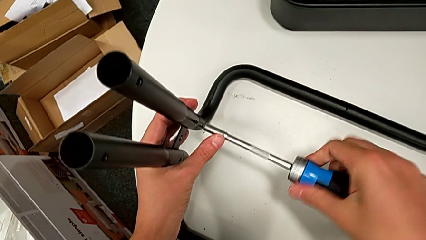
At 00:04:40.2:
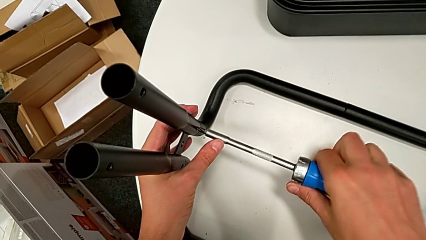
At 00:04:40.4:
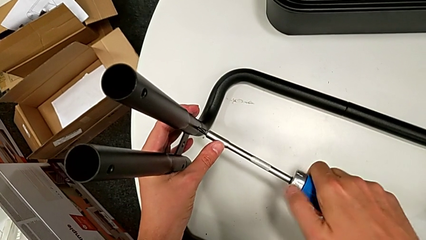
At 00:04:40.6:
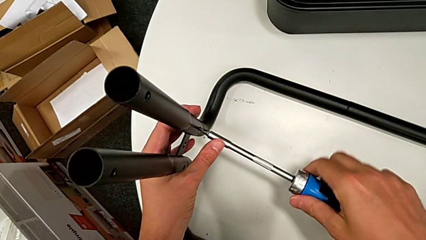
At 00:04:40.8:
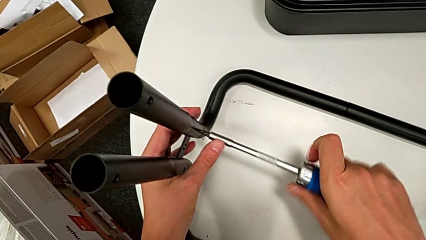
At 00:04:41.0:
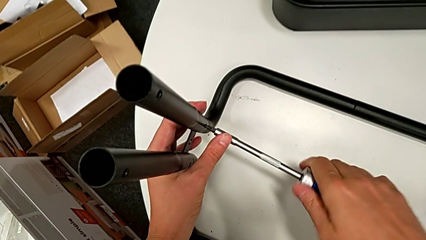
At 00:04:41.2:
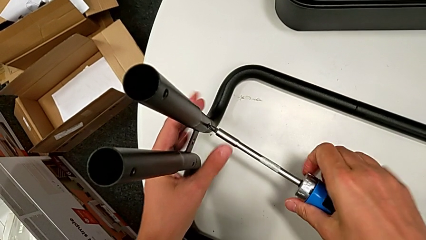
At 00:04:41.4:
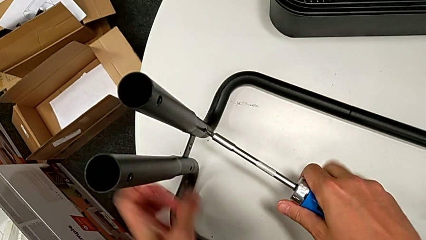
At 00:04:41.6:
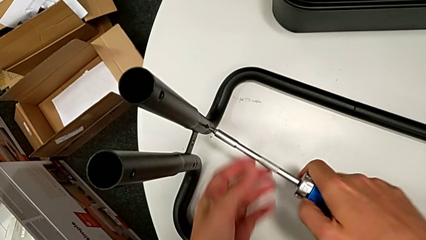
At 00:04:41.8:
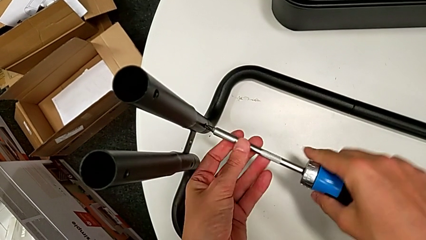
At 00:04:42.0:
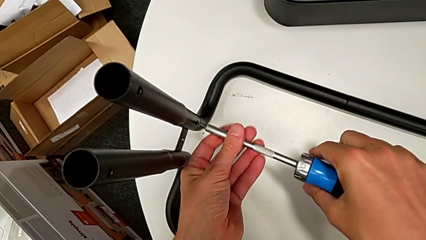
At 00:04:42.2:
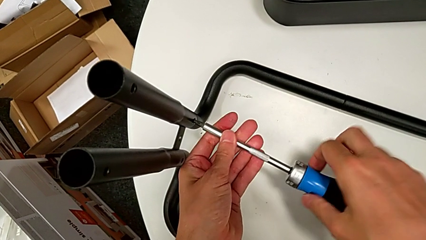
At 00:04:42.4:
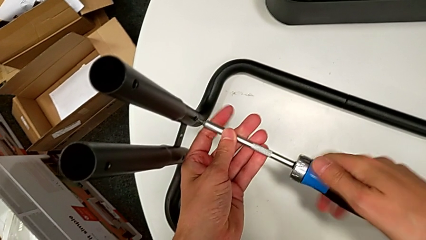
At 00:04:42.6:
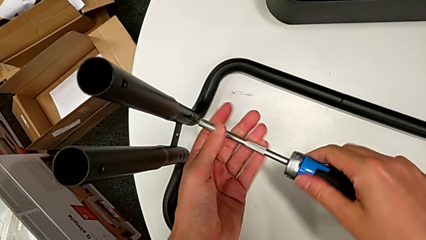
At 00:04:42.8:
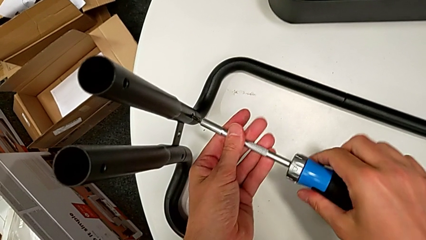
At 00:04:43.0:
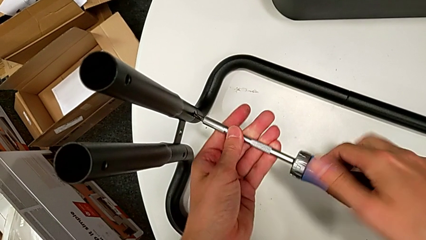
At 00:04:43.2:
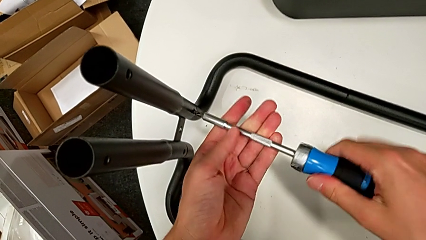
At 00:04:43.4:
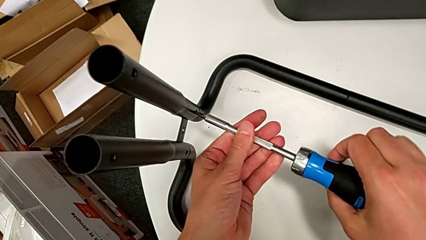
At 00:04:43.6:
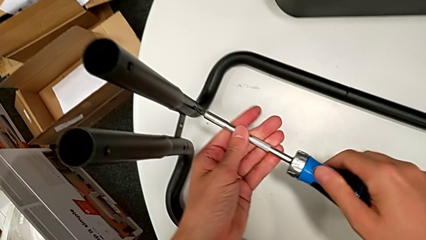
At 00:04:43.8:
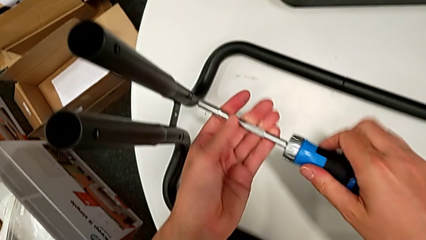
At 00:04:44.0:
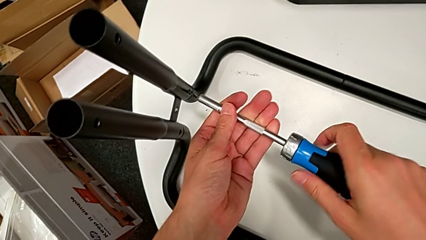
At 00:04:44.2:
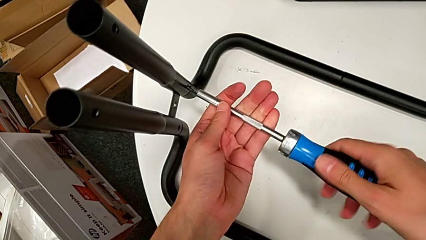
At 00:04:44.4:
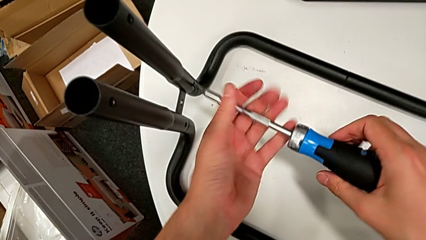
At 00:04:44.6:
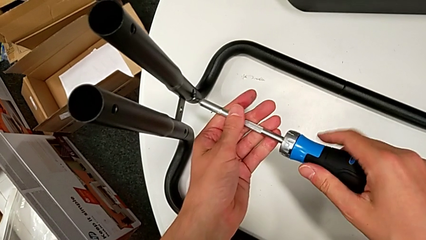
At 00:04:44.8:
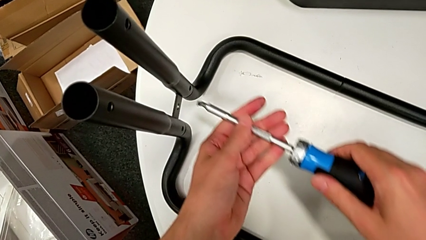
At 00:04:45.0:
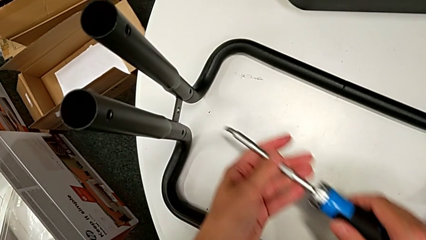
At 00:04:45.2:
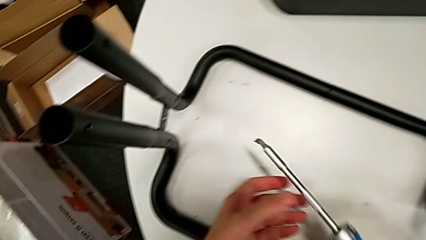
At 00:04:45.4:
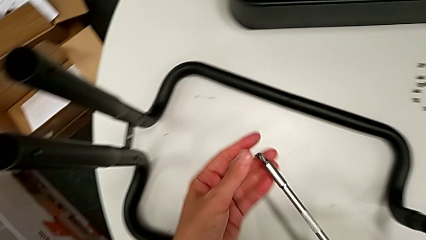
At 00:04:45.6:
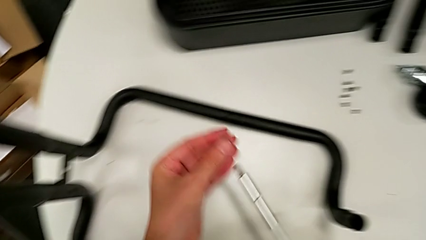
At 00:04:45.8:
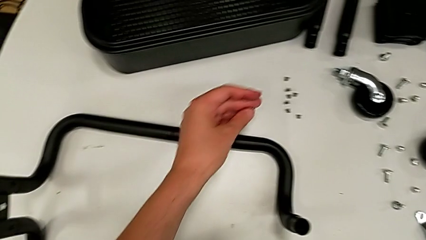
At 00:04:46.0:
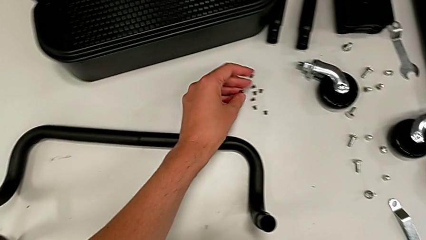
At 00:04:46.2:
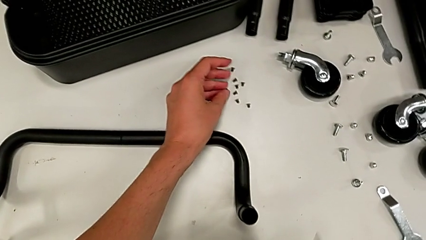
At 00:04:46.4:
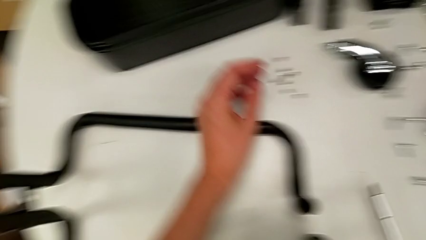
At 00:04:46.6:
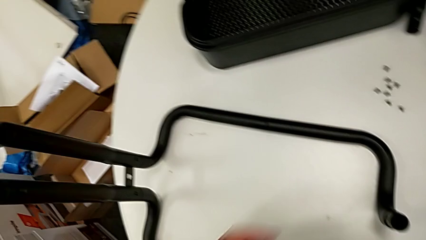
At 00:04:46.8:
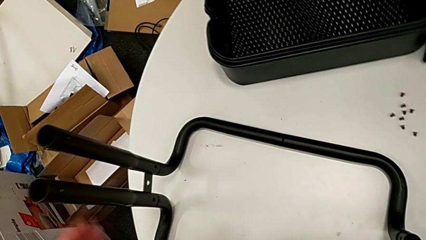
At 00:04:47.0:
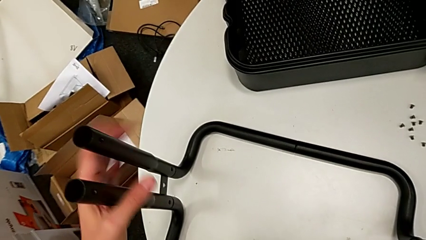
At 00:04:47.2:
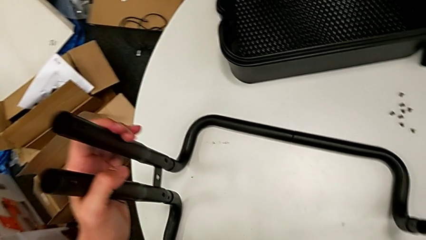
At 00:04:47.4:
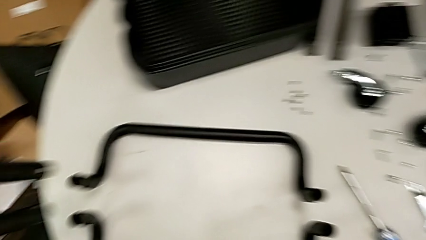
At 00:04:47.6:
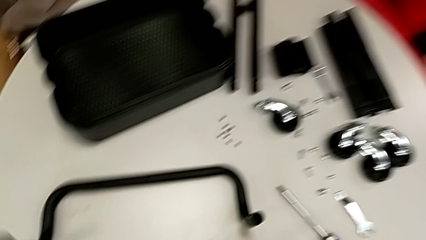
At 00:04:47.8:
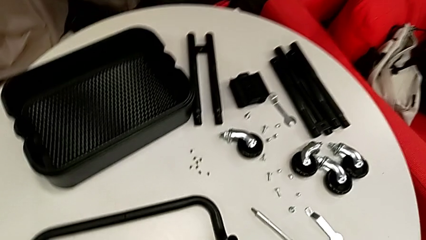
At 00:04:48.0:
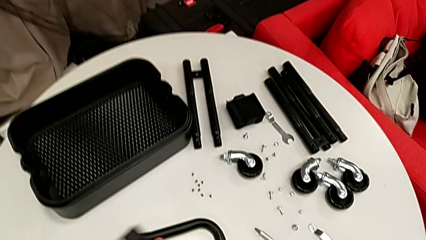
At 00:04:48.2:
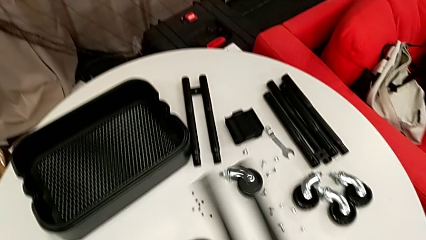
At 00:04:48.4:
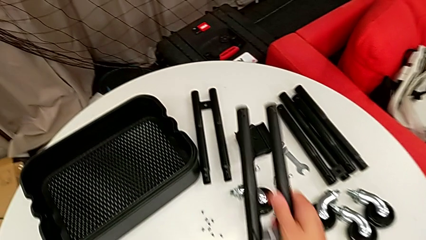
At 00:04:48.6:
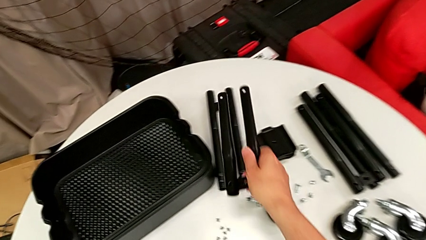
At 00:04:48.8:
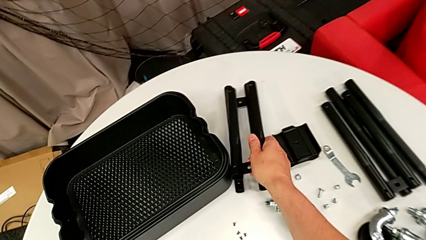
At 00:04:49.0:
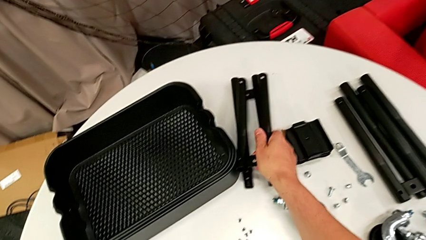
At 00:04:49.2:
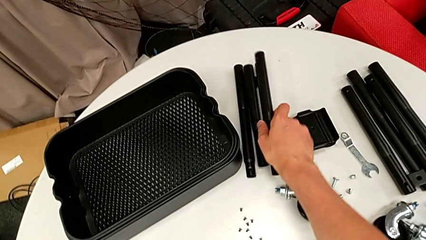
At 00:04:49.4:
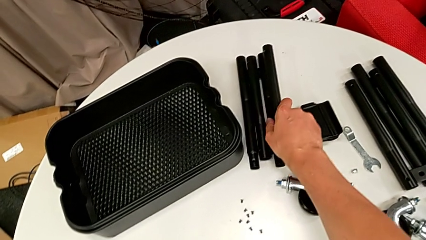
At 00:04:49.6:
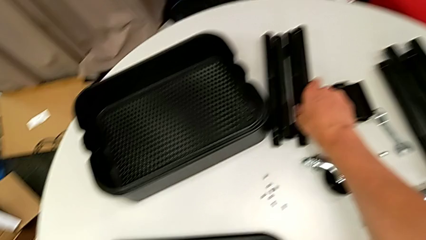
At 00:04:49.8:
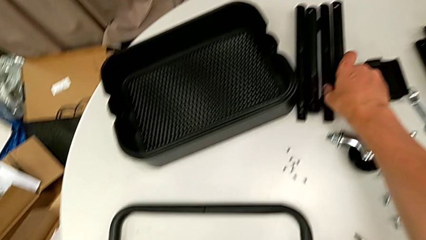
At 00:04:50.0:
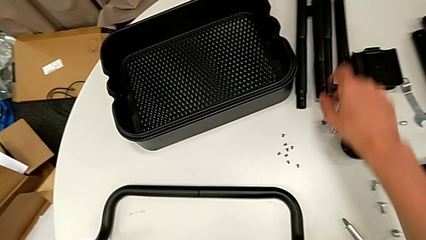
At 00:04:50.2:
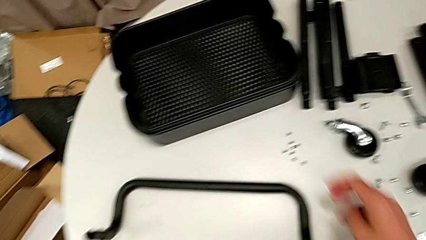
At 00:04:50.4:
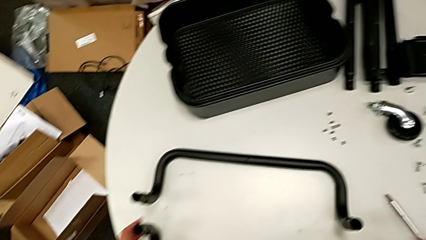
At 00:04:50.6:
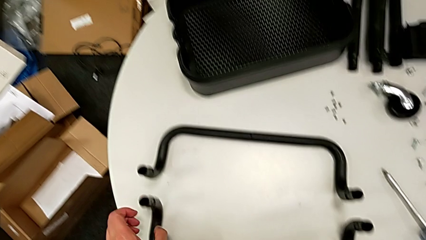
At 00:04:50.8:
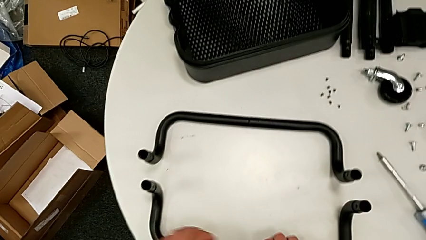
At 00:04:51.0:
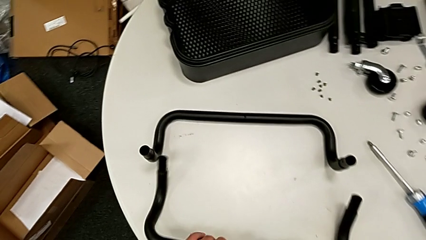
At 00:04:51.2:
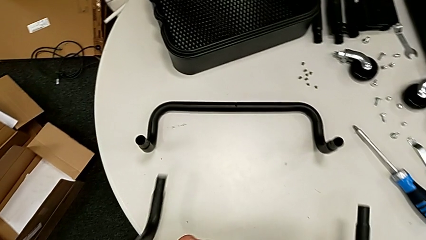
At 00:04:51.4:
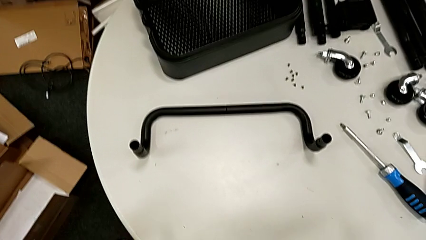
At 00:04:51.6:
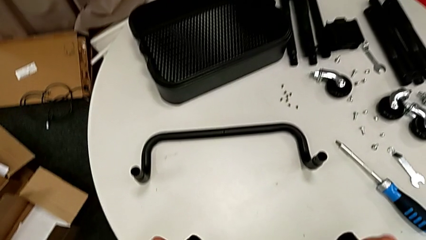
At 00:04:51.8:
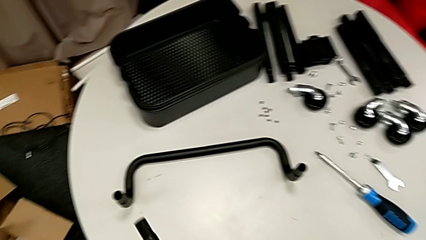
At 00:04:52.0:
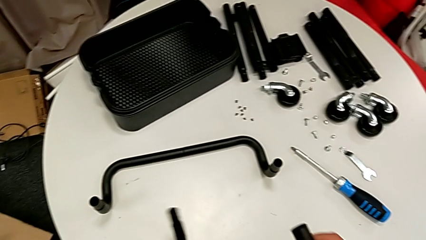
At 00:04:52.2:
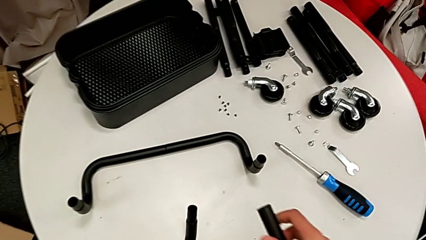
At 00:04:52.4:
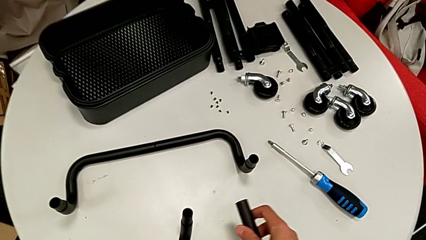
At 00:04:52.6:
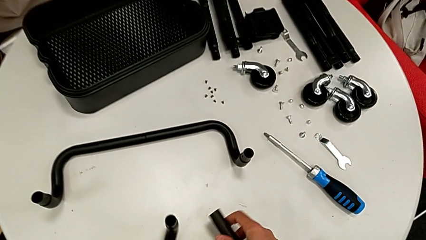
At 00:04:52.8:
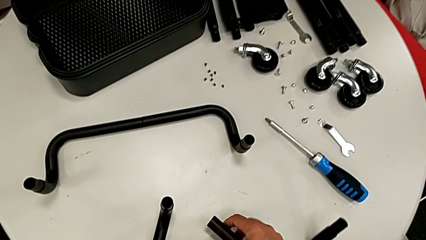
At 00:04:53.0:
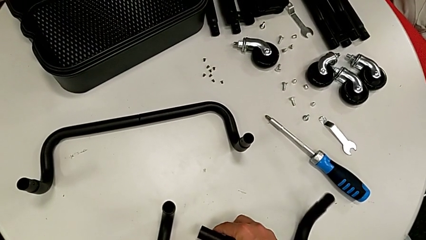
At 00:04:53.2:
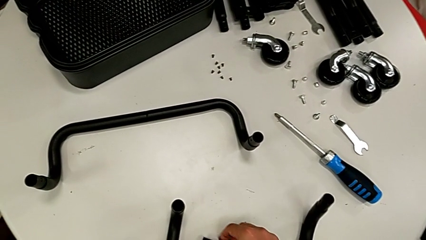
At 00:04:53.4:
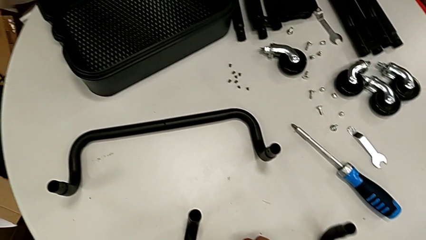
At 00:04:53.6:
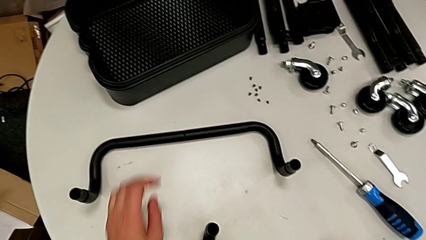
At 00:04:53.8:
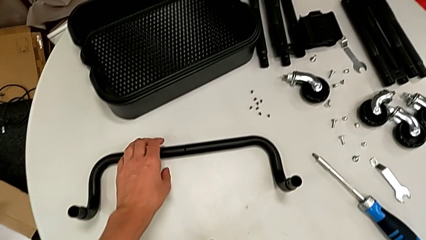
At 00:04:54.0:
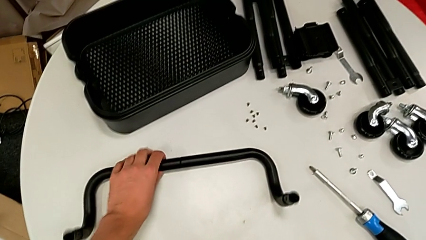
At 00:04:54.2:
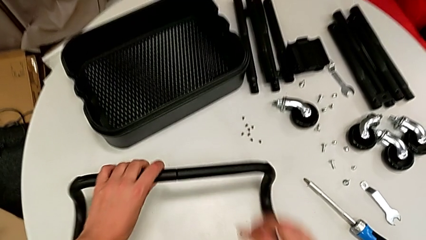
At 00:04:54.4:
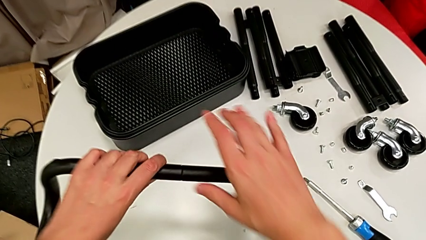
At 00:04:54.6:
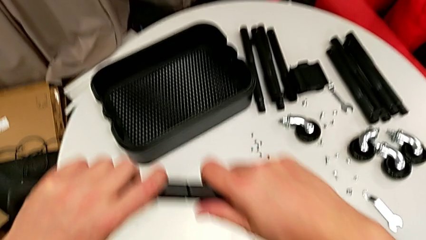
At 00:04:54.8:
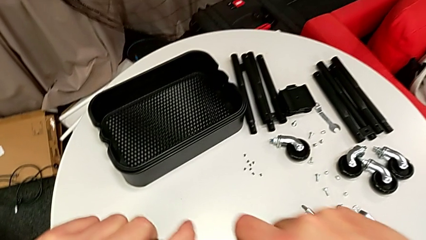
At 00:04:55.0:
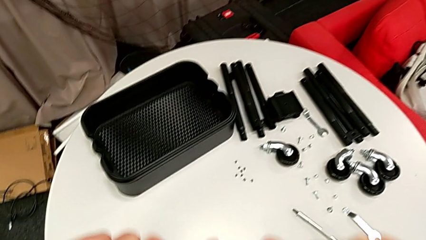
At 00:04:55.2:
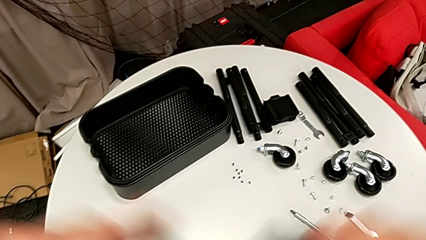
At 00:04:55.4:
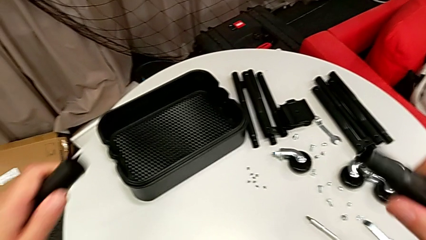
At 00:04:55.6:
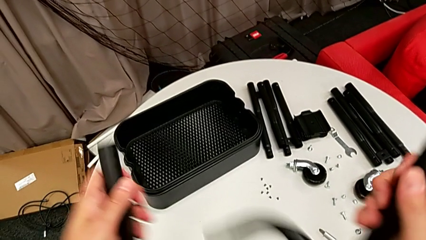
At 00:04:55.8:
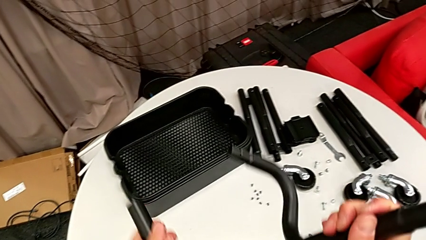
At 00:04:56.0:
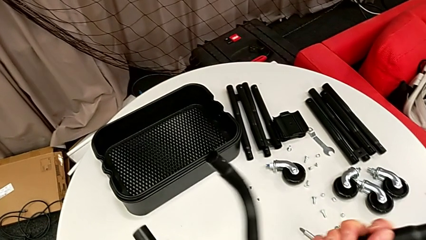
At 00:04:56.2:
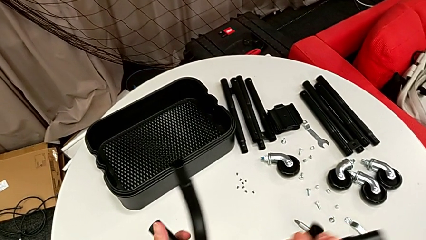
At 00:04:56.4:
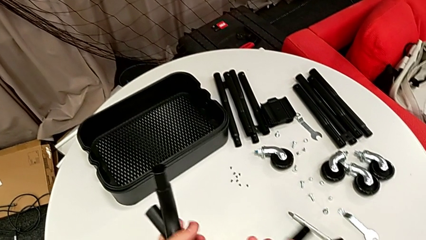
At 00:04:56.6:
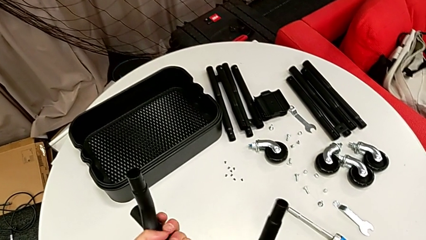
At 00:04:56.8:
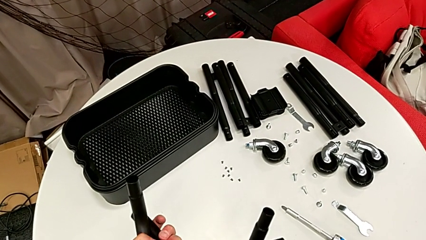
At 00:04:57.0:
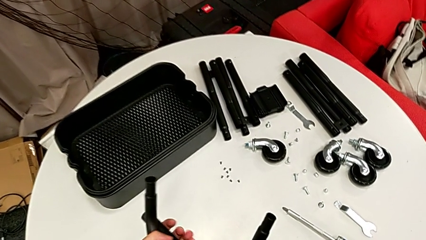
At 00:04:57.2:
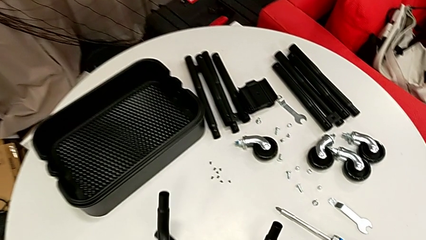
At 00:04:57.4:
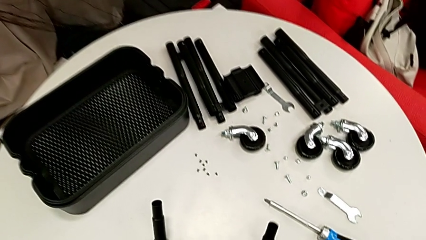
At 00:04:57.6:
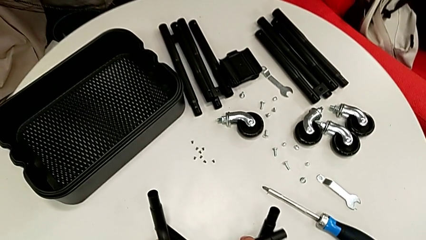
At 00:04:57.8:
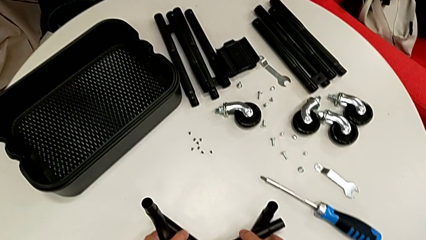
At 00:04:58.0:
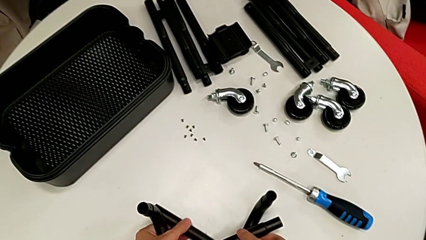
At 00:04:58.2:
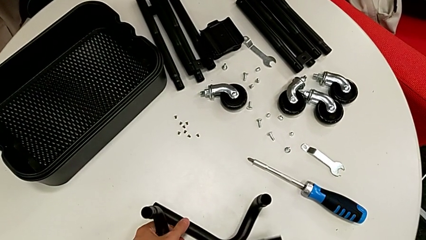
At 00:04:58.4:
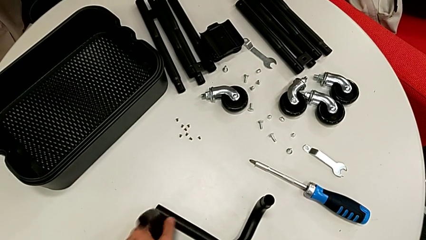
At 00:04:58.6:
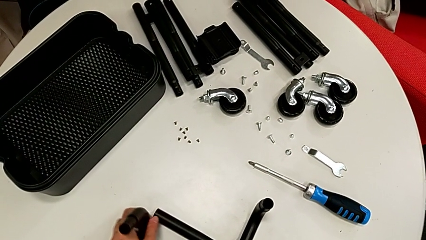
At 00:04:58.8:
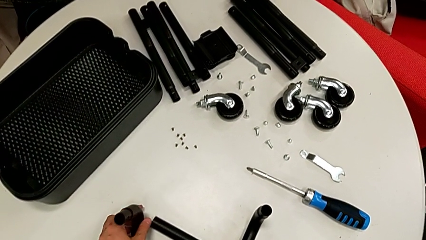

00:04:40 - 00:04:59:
The camera wearer is disassembling the left side bar and the base frame. They keep unscrewing the low leg, drop the screw, disassemble the leg, lift the low half frame, disassemble the half frame and place the half frame.
